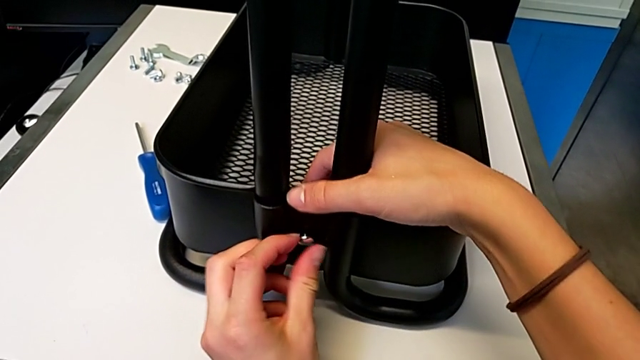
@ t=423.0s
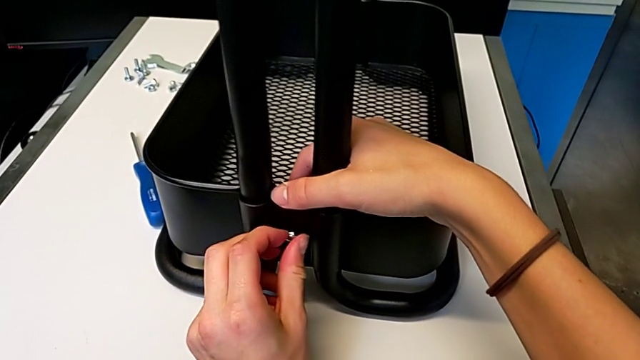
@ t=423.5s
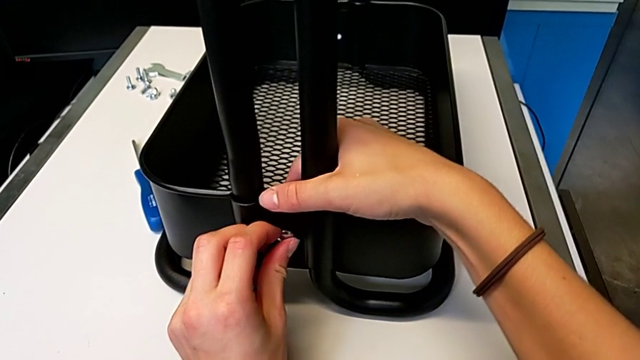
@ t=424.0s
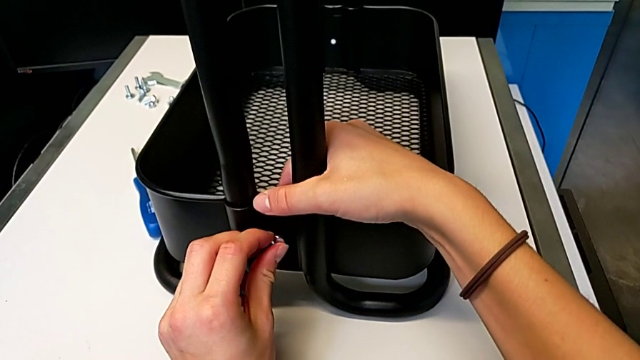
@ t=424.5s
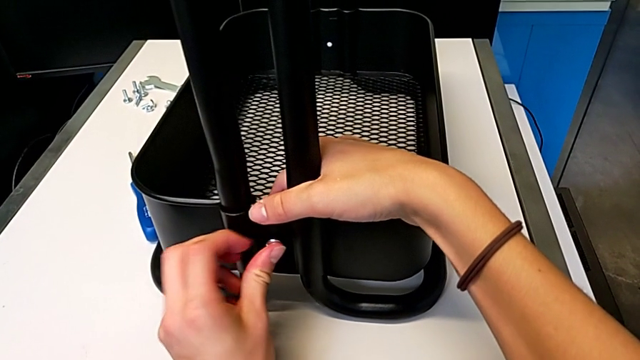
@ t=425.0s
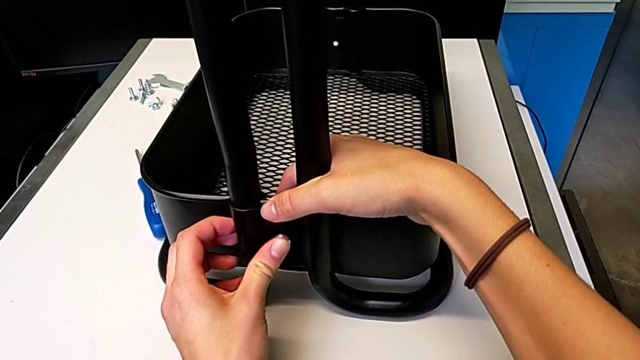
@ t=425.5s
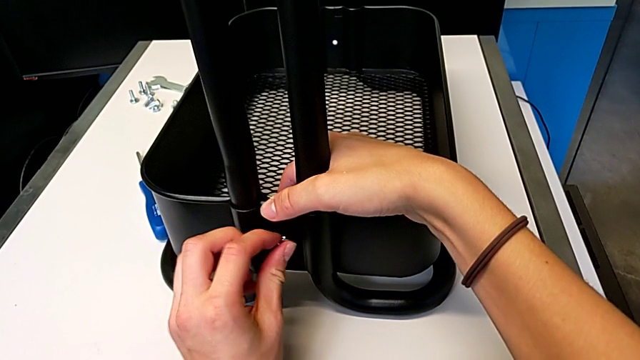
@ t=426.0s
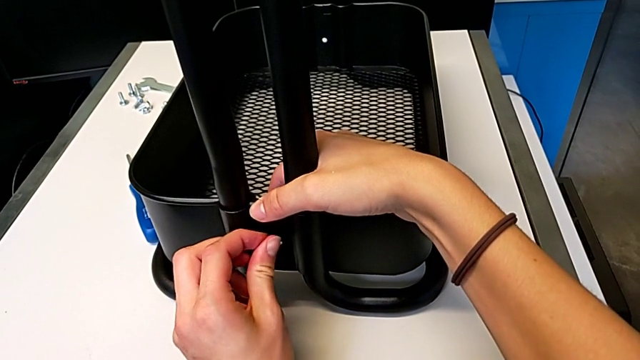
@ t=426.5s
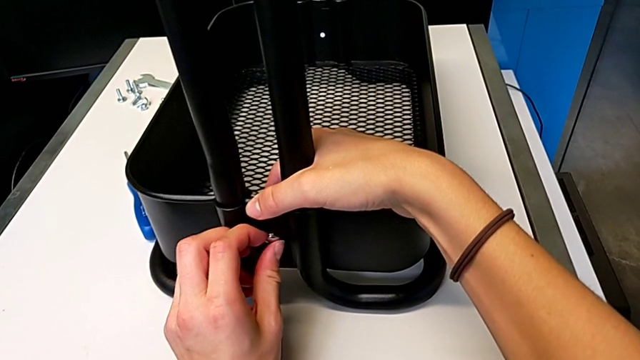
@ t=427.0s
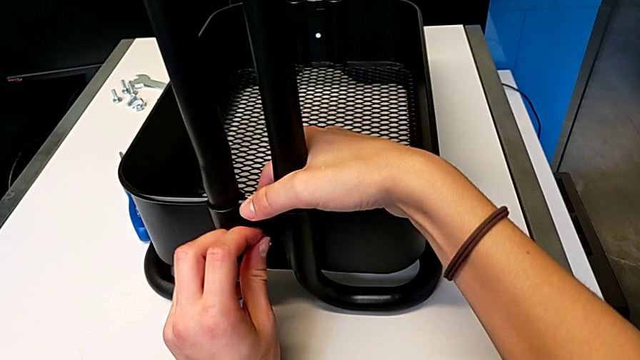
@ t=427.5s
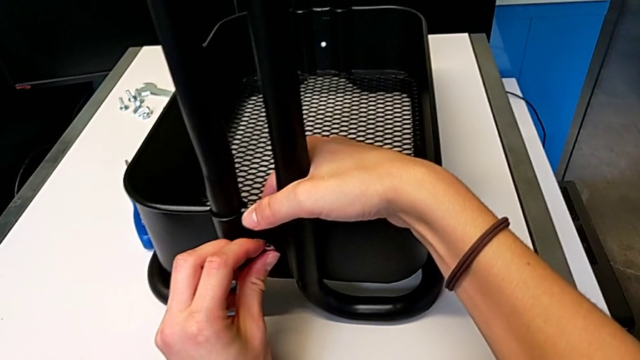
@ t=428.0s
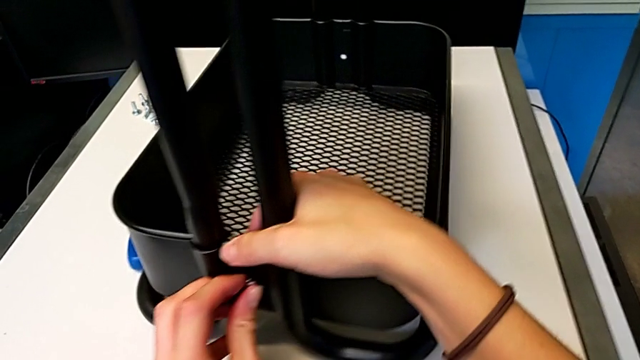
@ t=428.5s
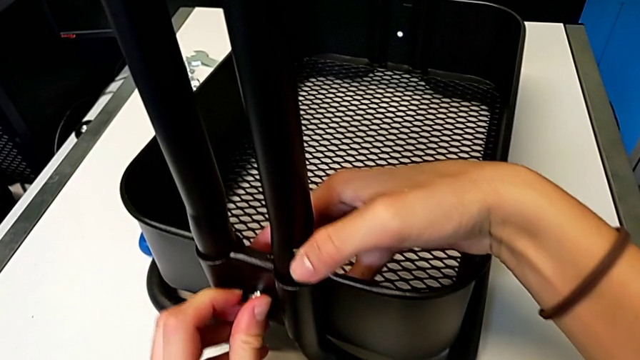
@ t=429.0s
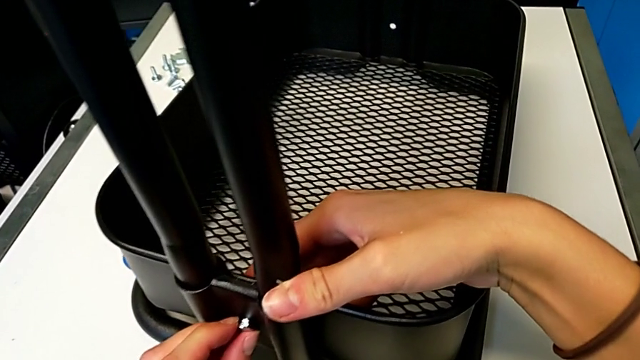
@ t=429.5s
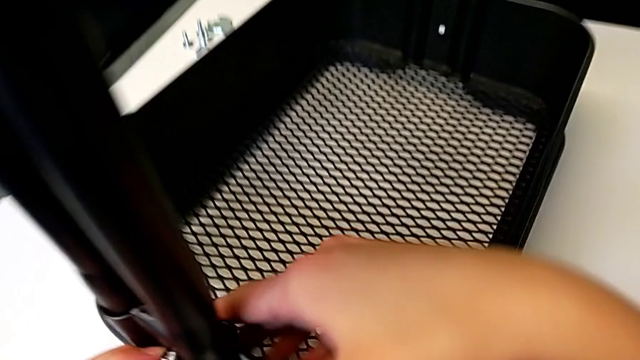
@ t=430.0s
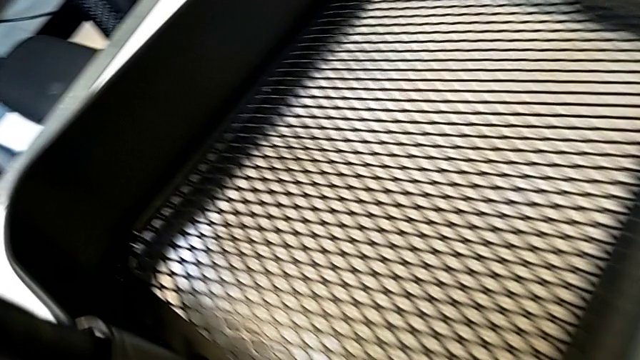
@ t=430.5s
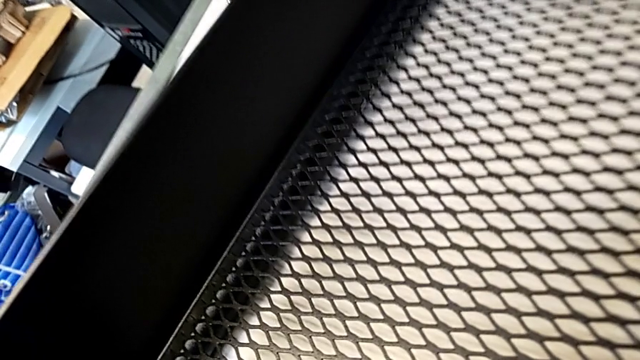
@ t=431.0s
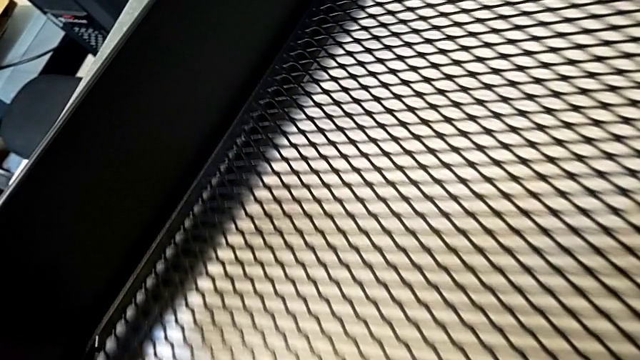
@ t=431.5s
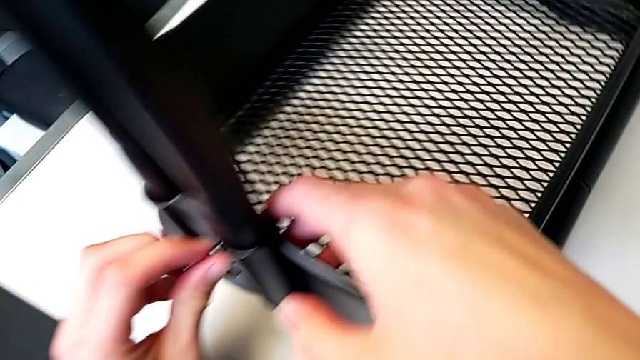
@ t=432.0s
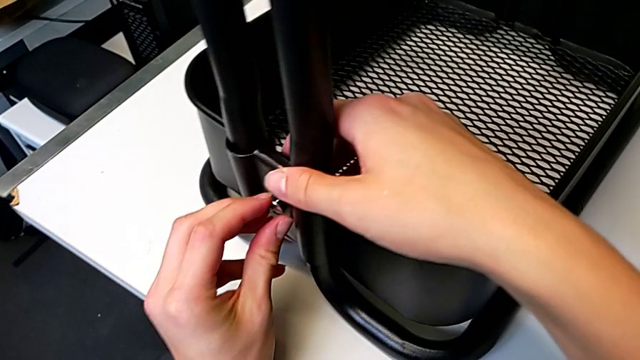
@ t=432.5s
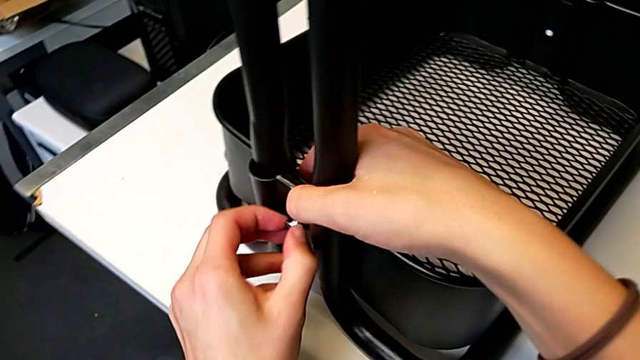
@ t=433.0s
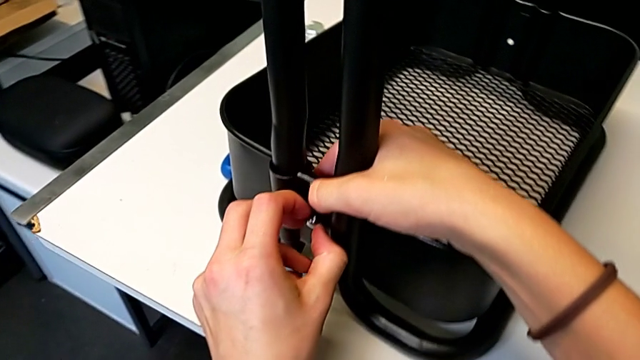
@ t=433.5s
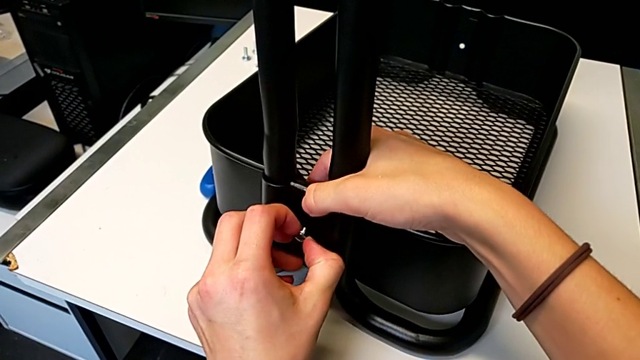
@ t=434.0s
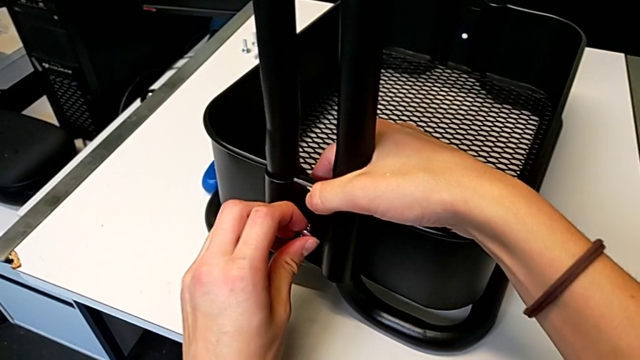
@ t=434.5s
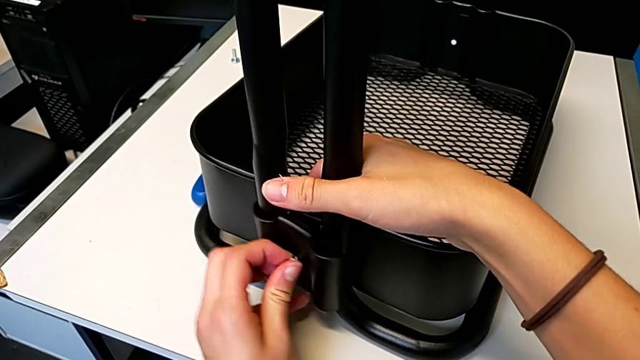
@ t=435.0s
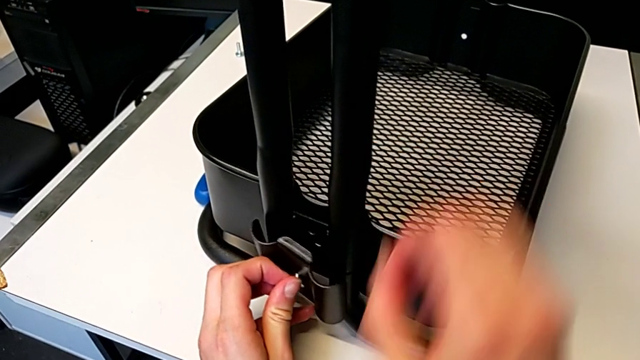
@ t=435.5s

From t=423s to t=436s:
The camera wearer is assembling the first bracket in the bottom tray. They keep aligning the bolt, inspect it and withdraw it.

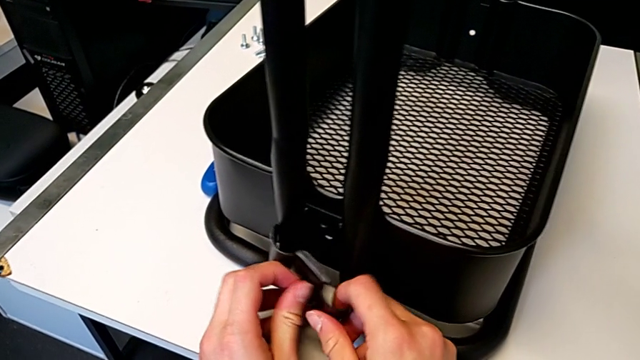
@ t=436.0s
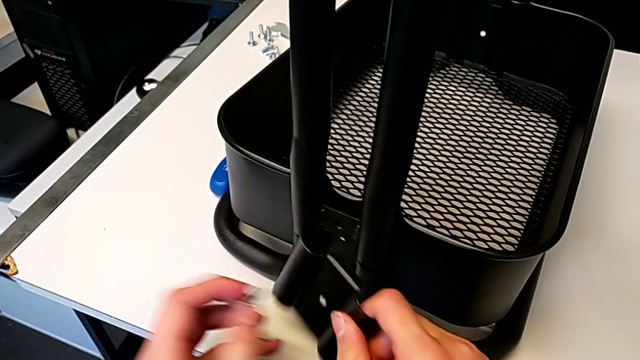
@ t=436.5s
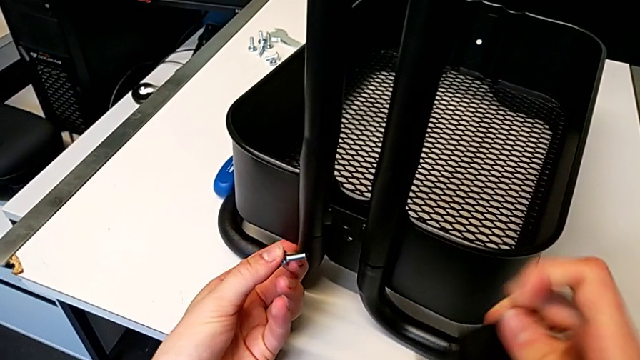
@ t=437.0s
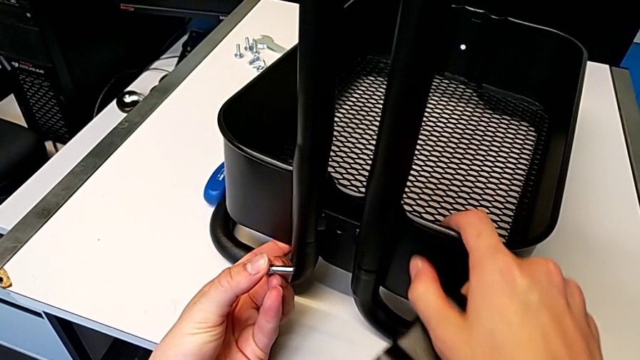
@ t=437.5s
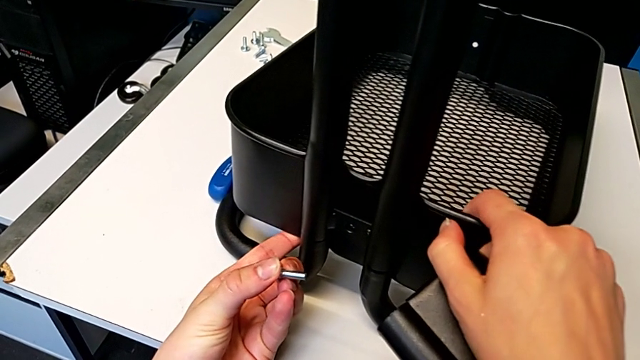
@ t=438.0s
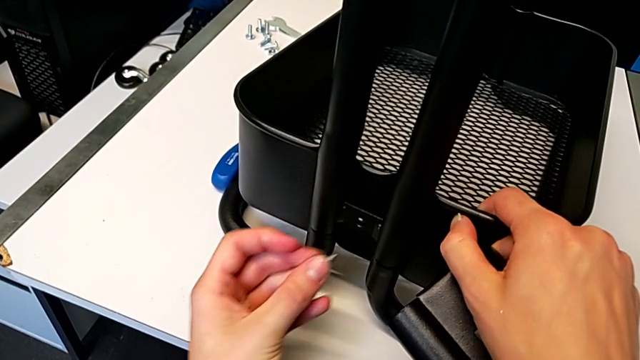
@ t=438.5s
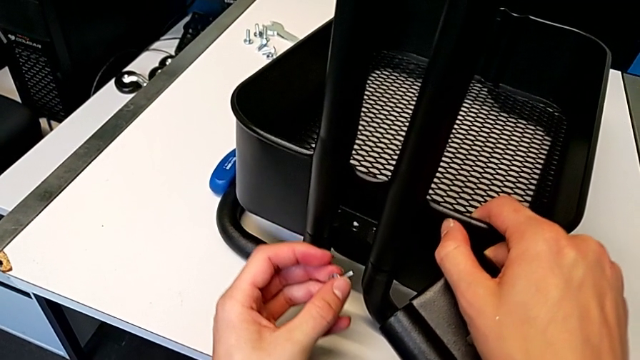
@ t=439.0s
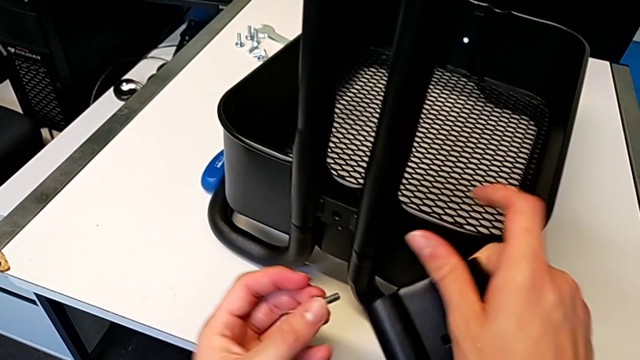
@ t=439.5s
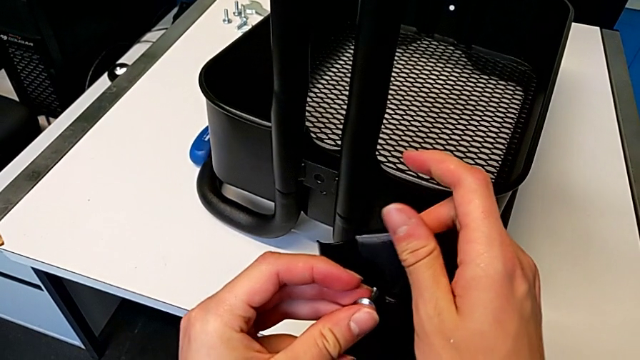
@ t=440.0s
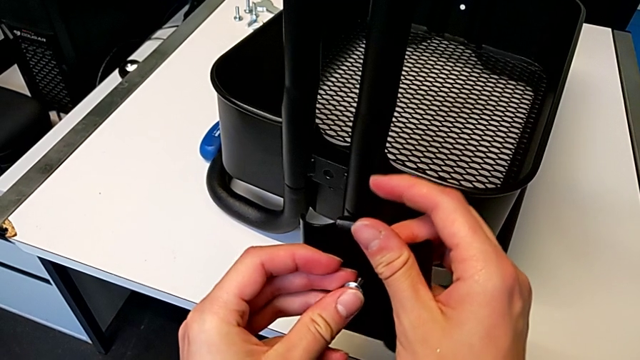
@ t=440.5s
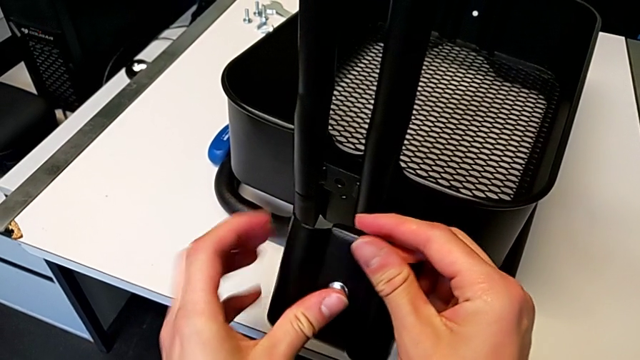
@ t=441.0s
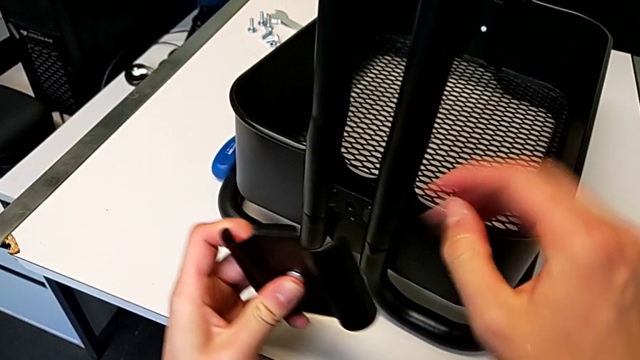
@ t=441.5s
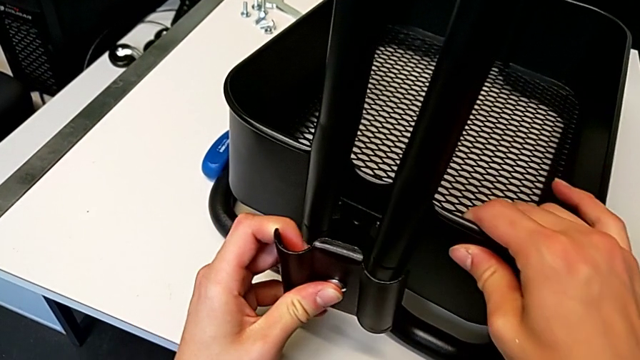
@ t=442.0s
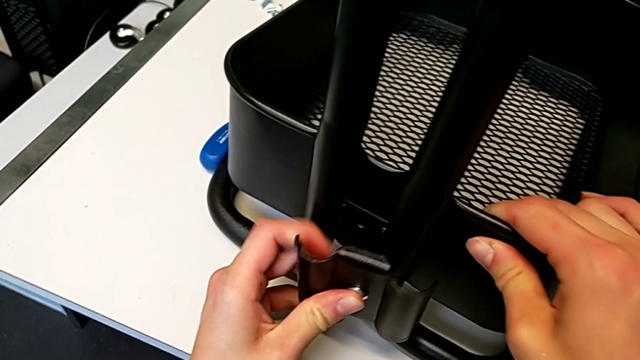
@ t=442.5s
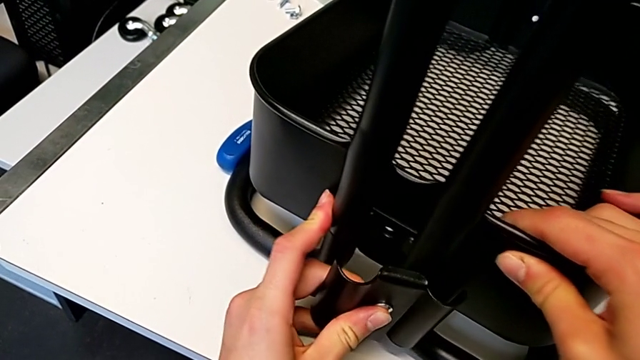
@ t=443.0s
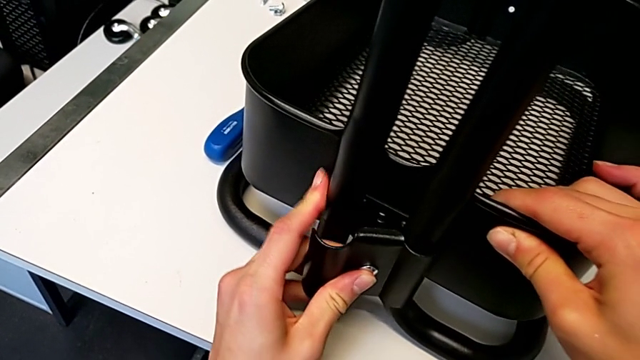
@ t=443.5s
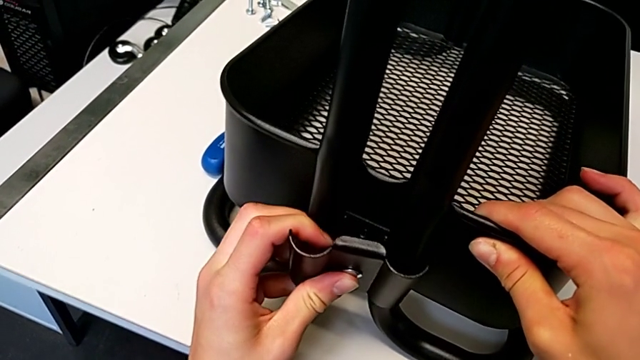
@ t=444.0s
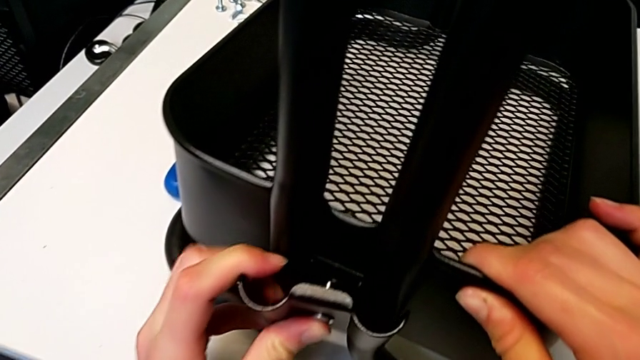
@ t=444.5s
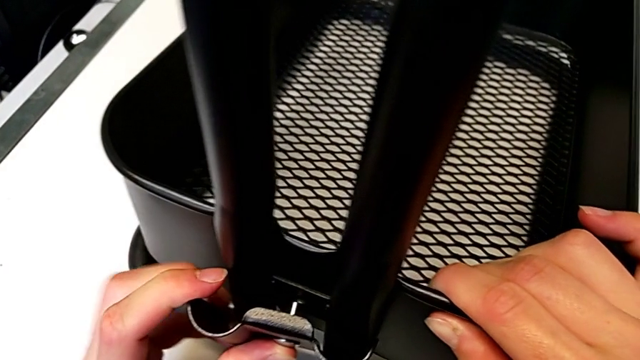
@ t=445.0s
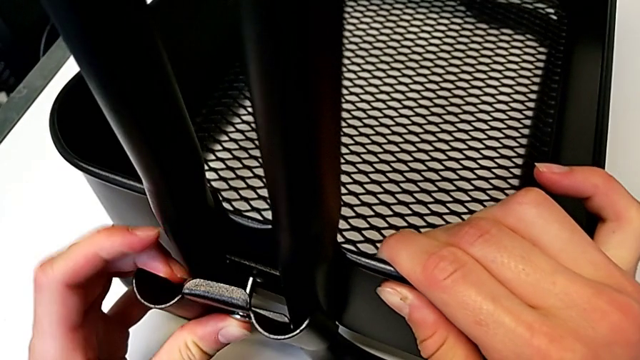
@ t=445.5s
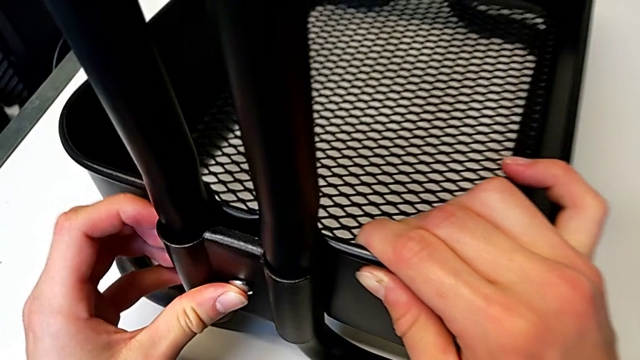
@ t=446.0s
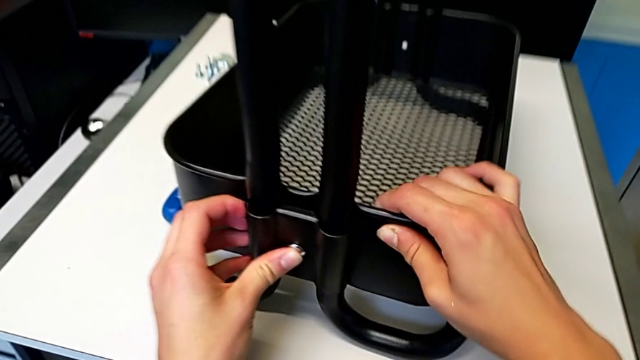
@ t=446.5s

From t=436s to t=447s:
The camera wearer is assembling the first bracket in the bottom tray. They disassemble the bolt, align the grid tray, insert the bolt, align the grid tray and insert the bolt.
